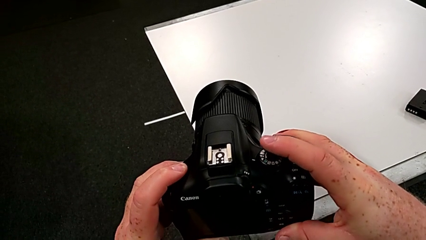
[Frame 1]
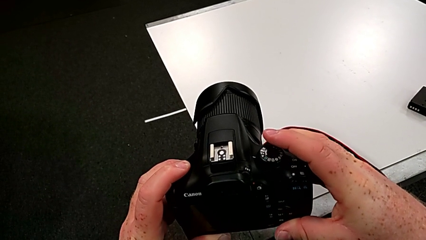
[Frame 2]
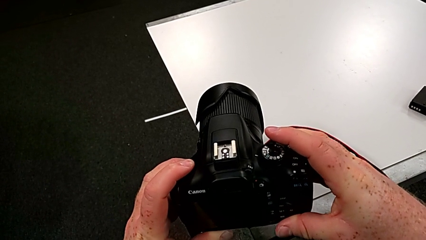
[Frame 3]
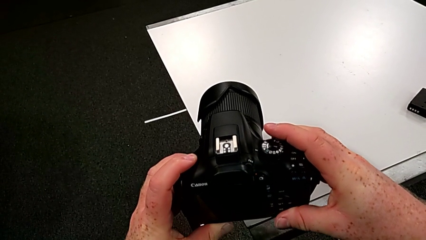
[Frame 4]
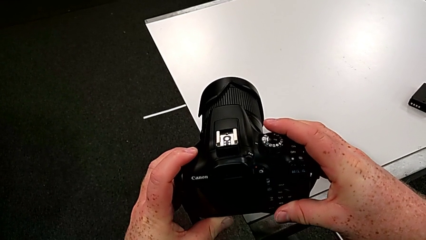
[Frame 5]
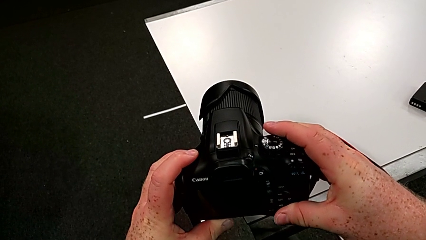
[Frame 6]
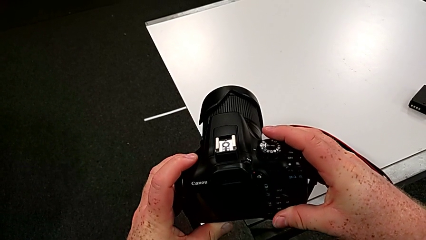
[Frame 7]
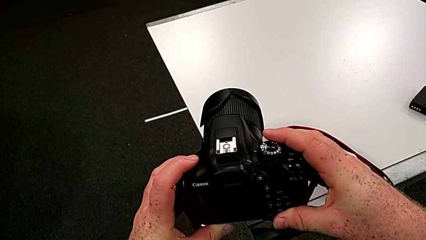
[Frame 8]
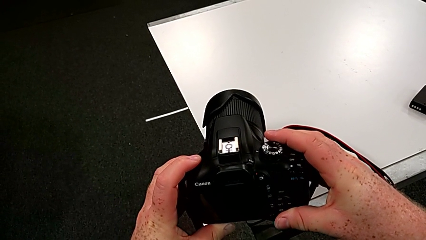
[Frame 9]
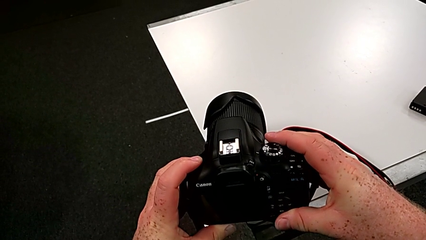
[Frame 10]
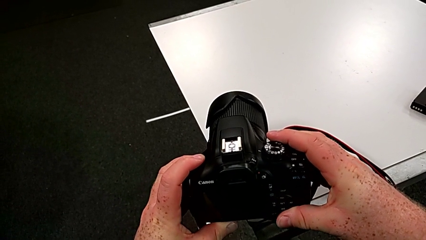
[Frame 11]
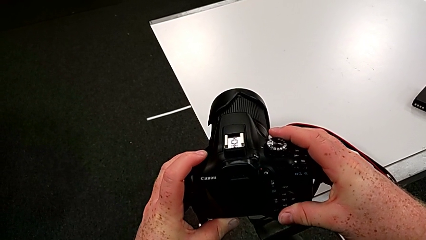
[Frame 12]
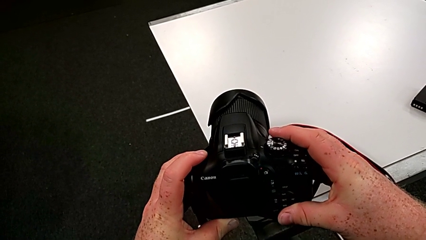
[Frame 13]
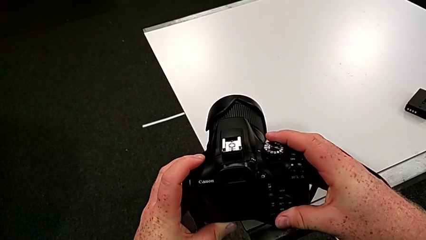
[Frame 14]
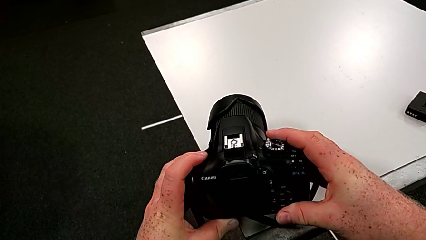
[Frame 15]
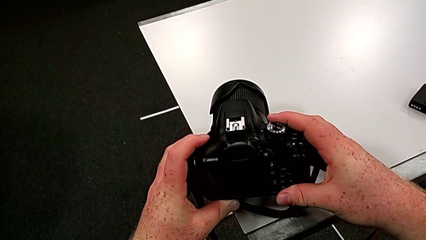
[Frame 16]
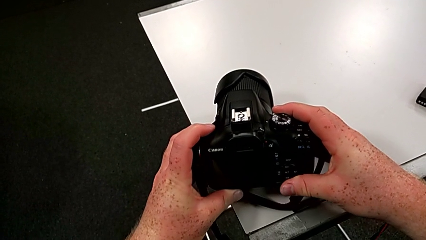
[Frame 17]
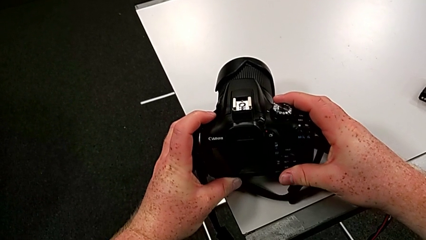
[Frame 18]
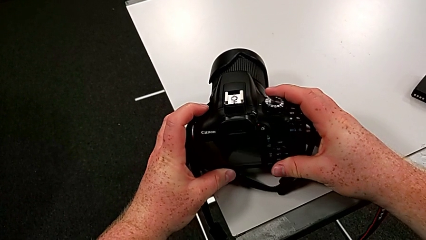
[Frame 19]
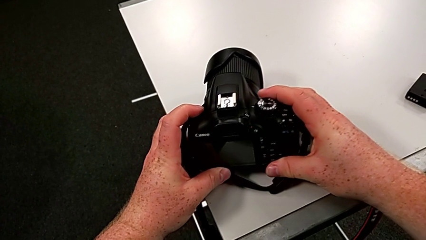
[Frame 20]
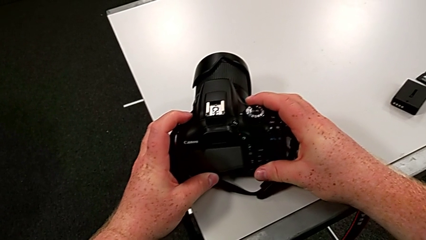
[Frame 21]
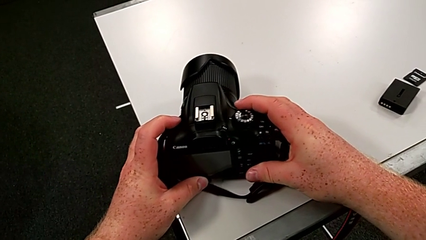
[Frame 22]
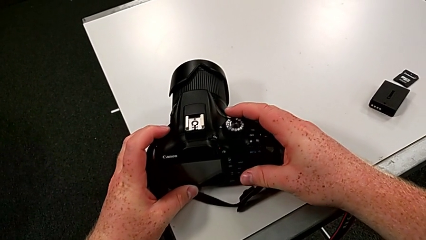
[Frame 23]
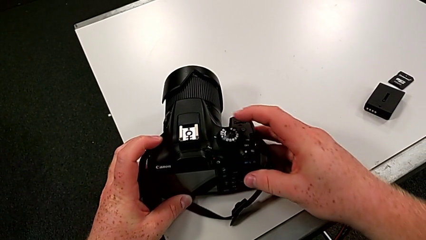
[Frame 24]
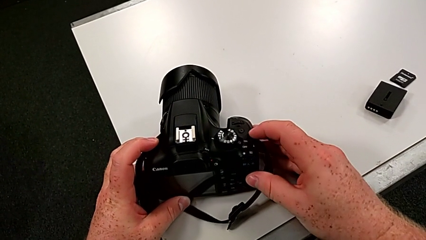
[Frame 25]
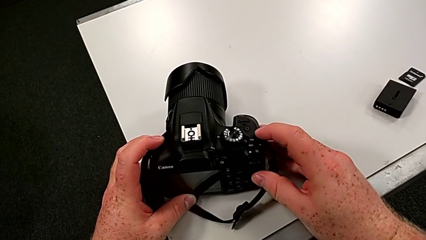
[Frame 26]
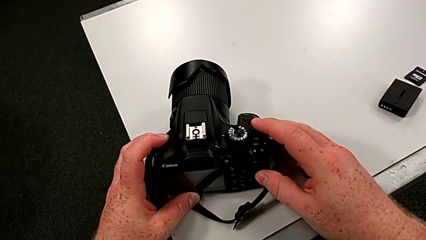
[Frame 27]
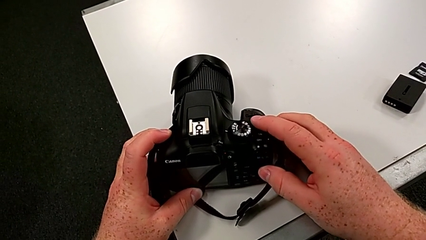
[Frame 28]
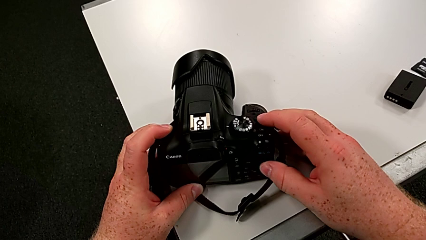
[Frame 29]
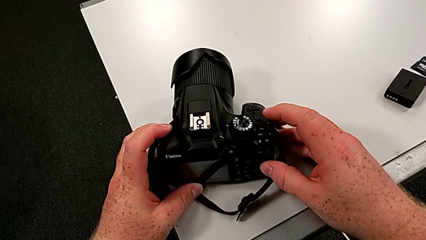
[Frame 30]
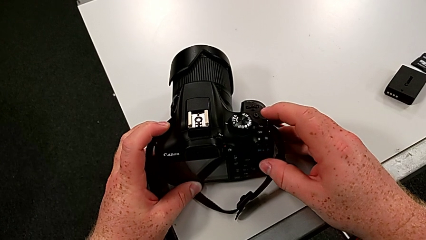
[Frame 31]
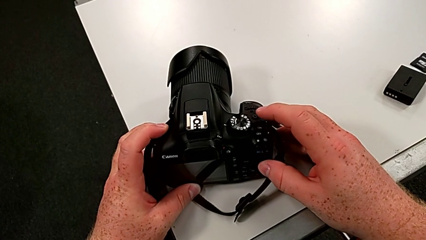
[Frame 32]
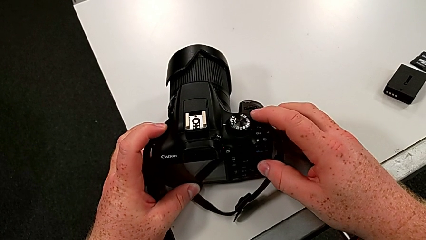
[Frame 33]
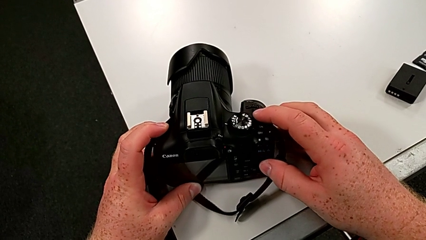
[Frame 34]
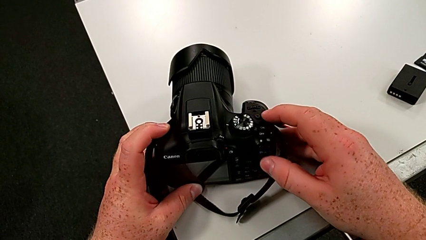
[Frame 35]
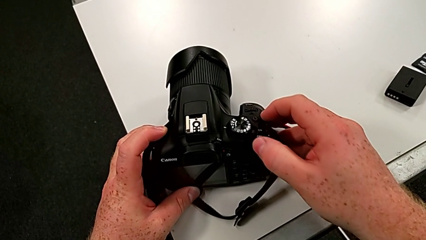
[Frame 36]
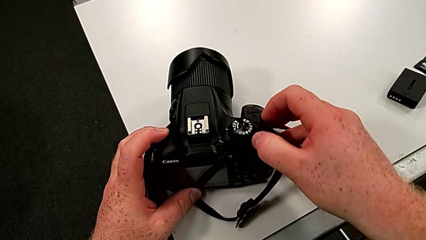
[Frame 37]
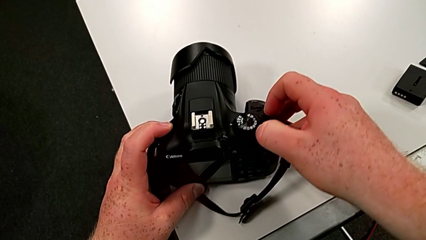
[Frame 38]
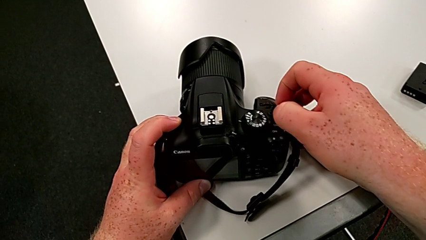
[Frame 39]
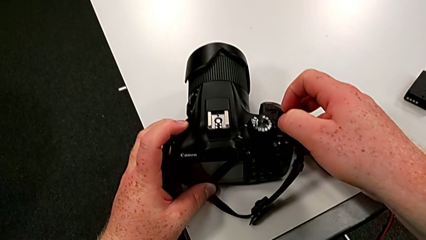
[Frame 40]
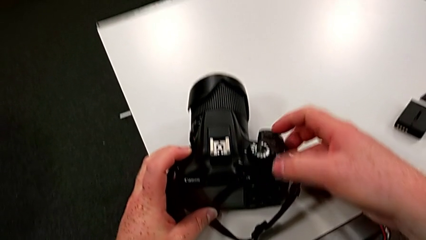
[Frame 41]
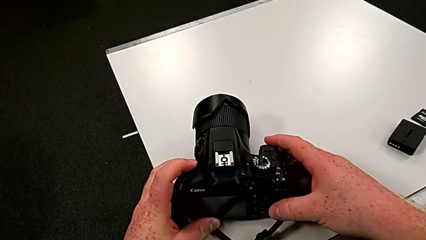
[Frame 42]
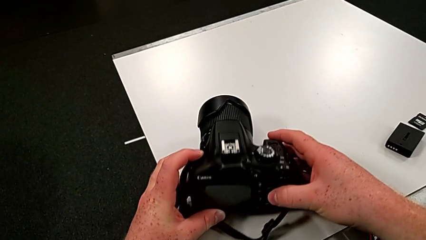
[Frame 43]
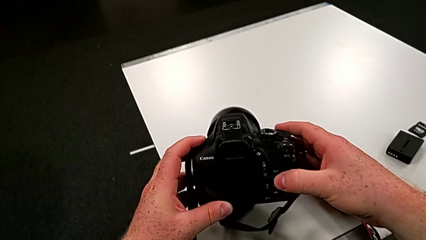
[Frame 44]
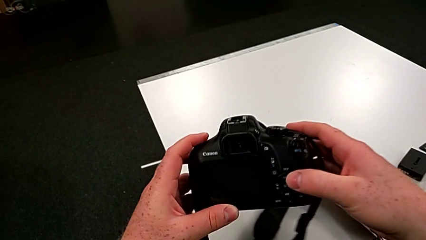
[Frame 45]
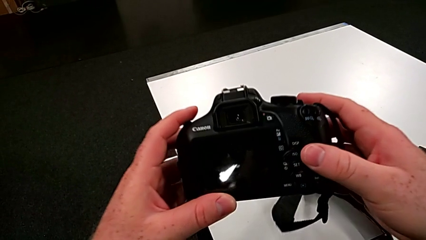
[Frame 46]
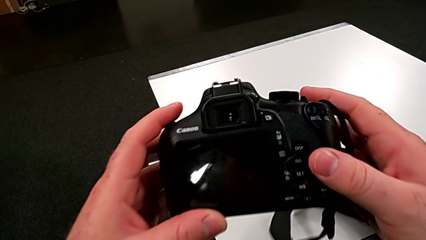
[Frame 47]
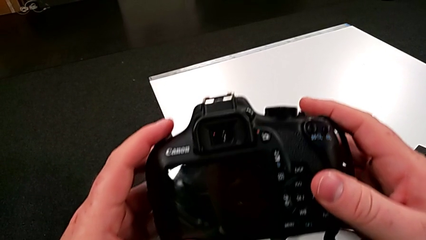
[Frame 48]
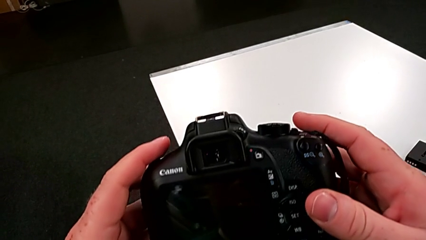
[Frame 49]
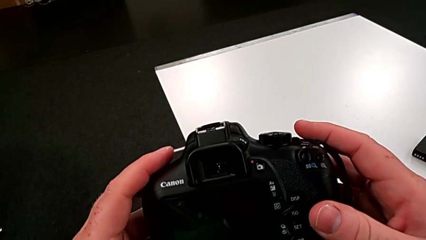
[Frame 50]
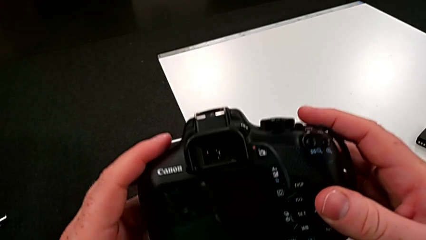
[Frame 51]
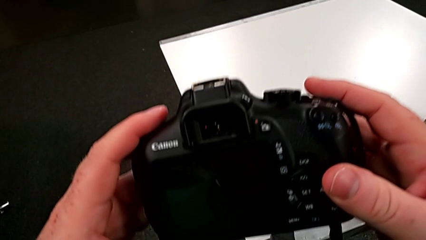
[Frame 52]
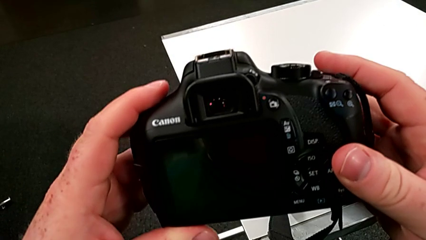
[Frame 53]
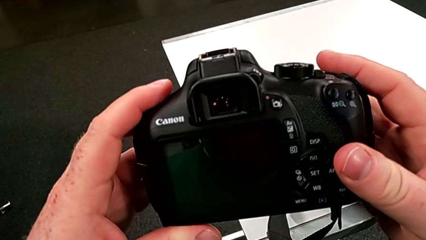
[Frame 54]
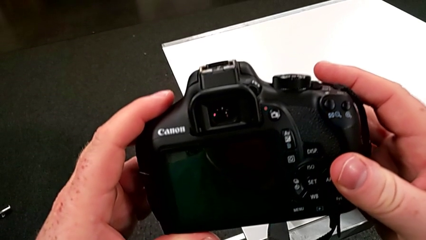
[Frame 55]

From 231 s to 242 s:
The camera wearer is turning on their DSLR. They place the DSLR, turn it on and lift it.

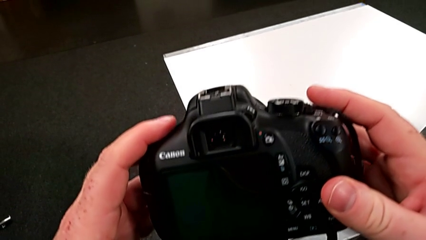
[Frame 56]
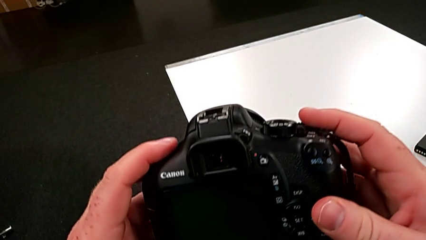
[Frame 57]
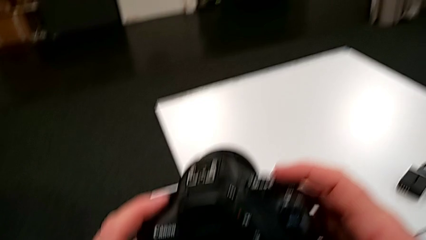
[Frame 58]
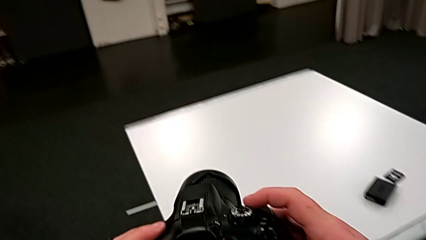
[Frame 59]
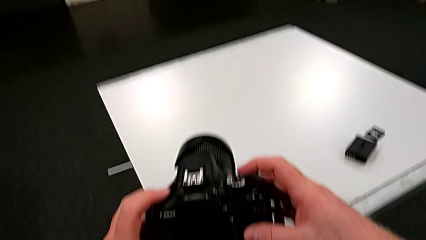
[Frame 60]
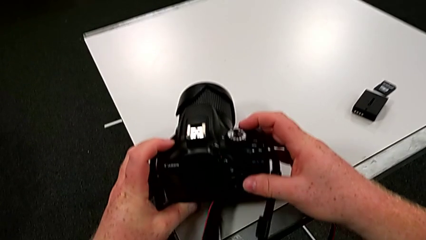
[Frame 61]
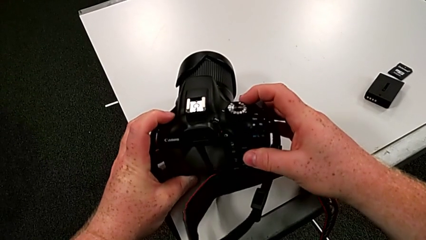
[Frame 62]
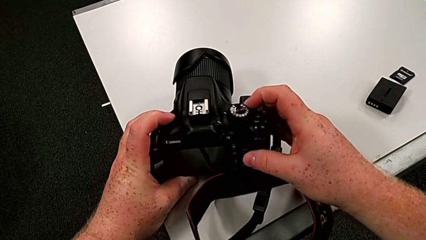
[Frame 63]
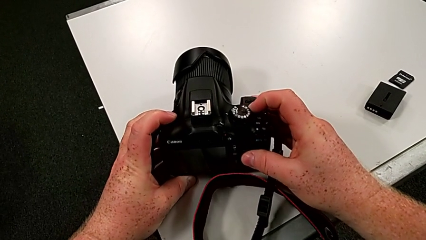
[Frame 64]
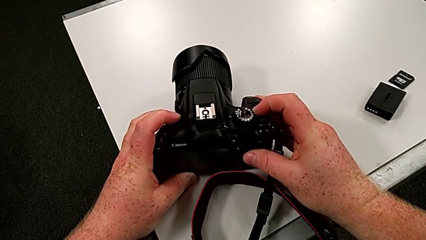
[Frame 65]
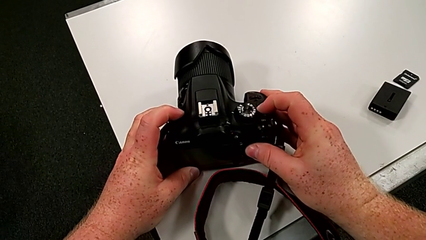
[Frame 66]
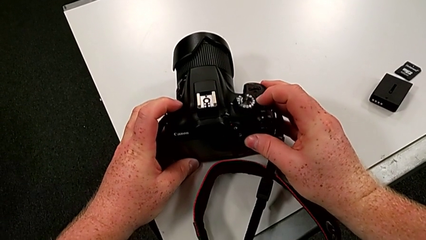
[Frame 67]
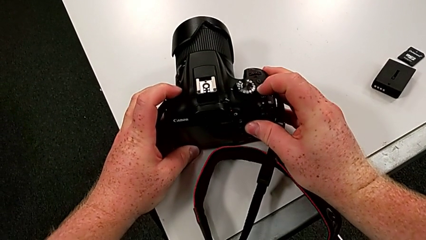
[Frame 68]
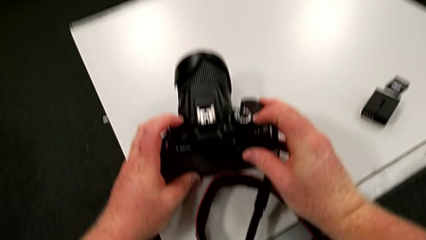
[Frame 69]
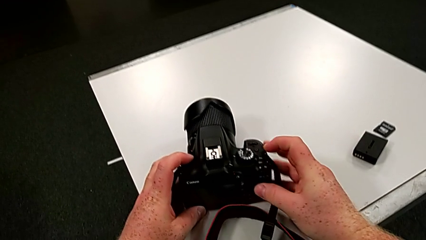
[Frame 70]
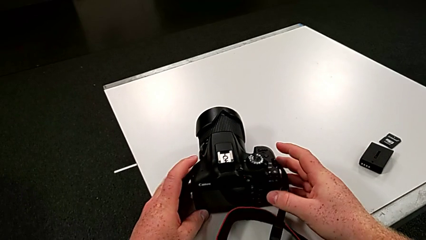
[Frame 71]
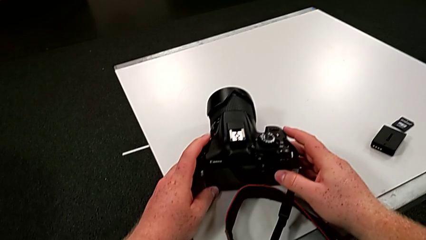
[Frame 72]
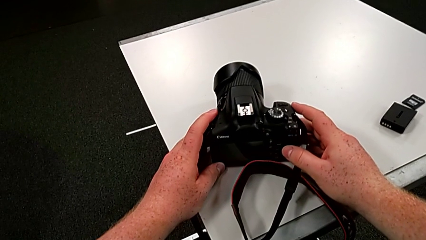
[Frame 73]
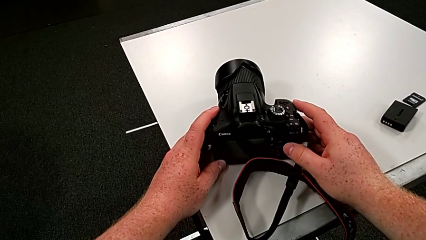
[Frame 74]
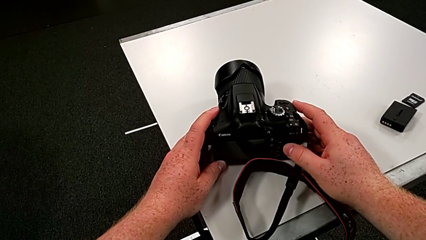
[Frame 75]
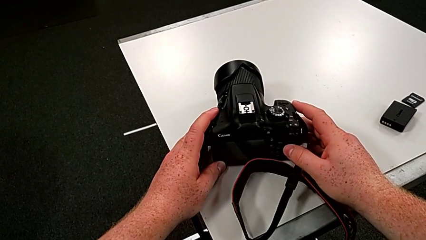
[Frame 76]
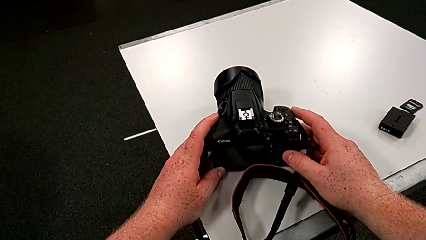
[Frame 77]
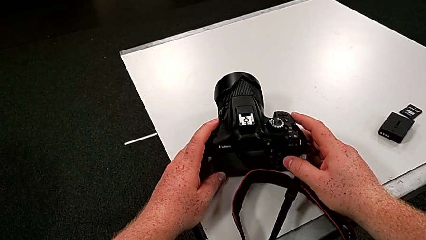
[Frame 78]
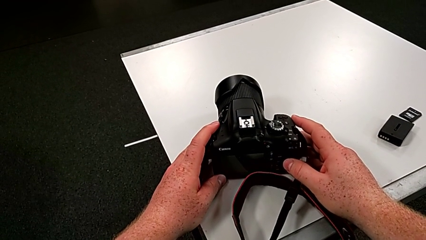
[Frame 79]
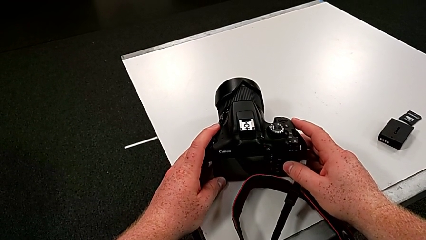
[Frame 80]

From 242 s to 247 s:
The camera wearer turns off their DSLR. They place the DSLR and turn it off.
